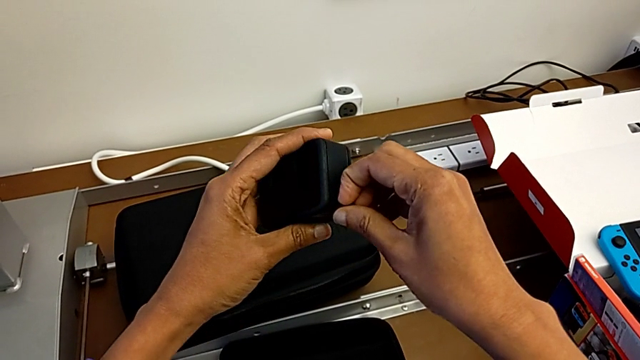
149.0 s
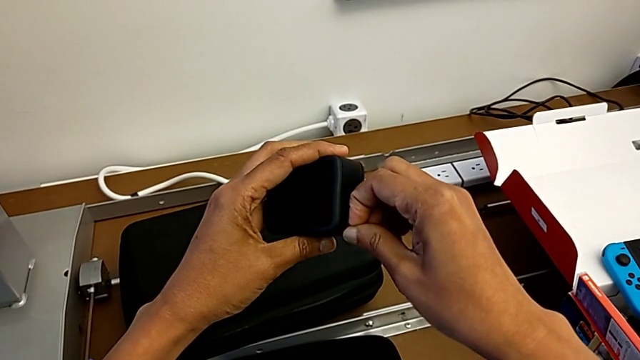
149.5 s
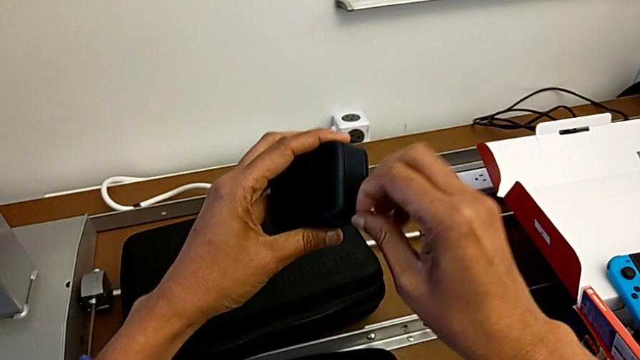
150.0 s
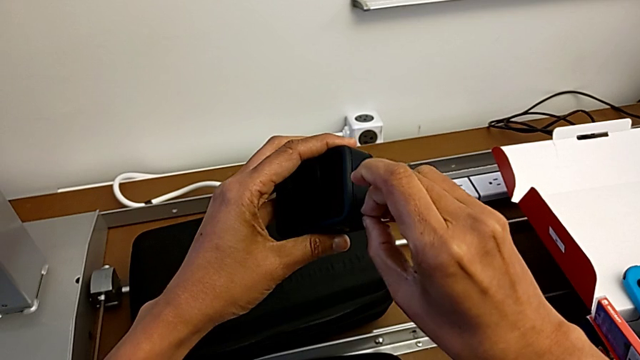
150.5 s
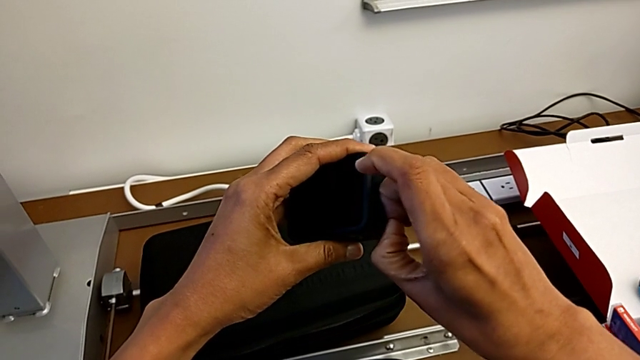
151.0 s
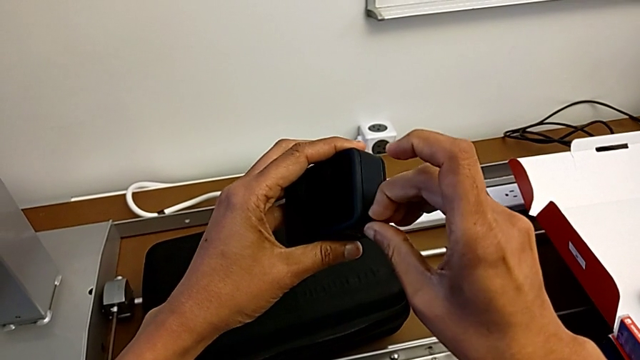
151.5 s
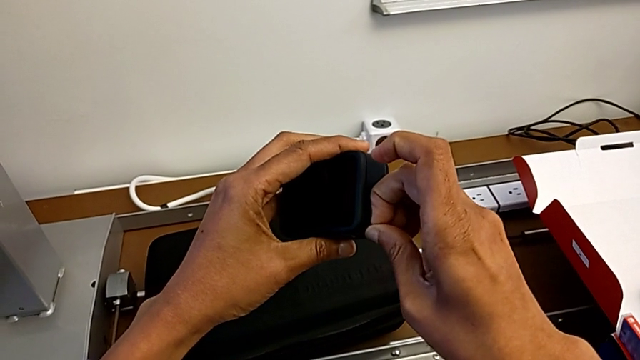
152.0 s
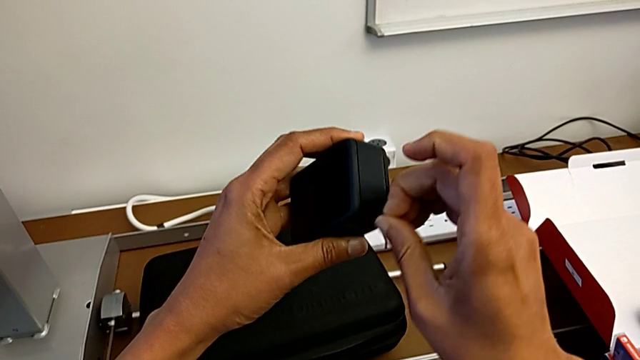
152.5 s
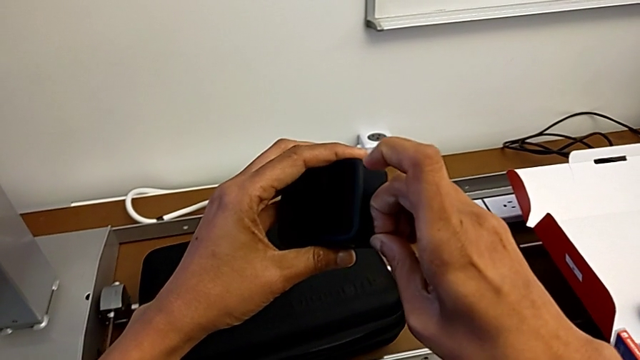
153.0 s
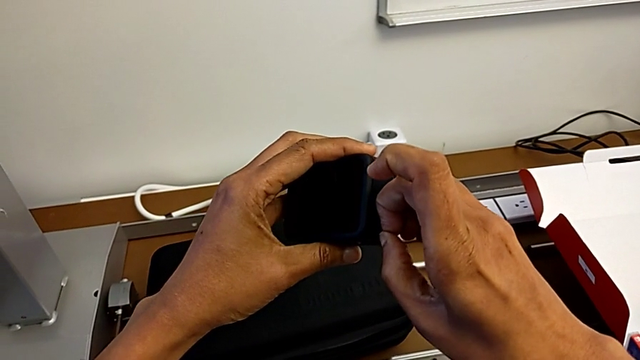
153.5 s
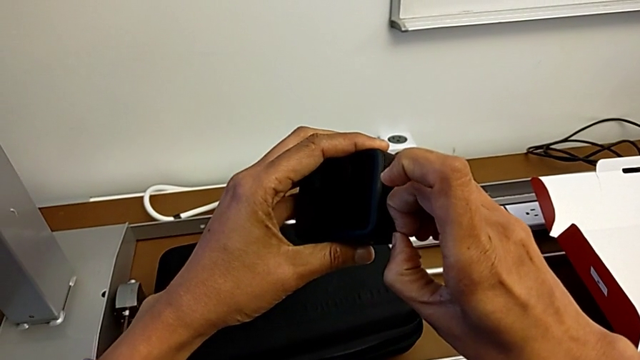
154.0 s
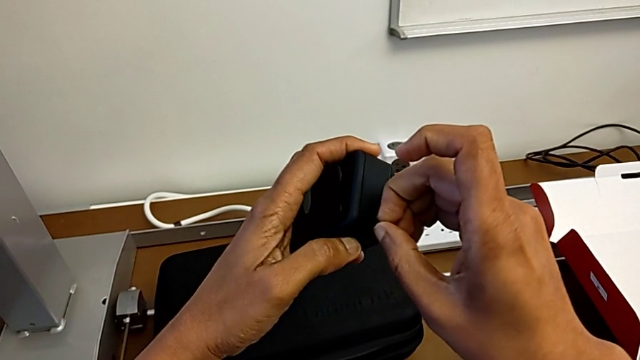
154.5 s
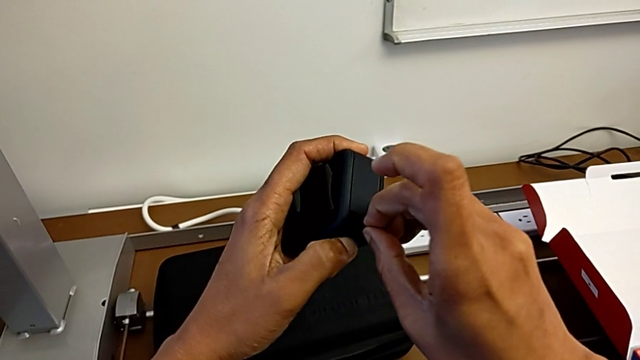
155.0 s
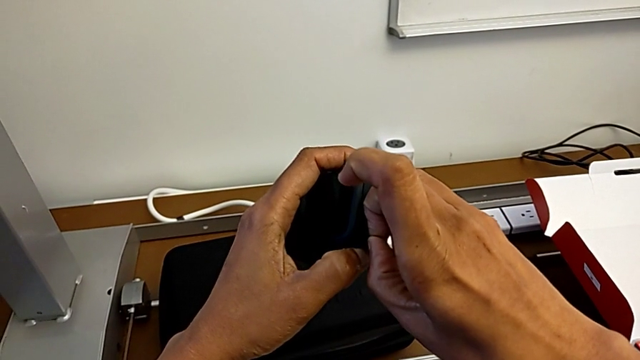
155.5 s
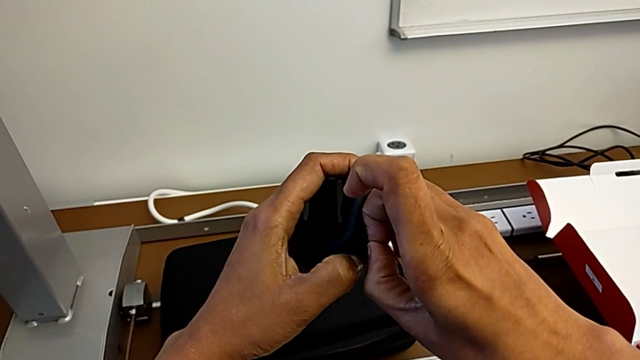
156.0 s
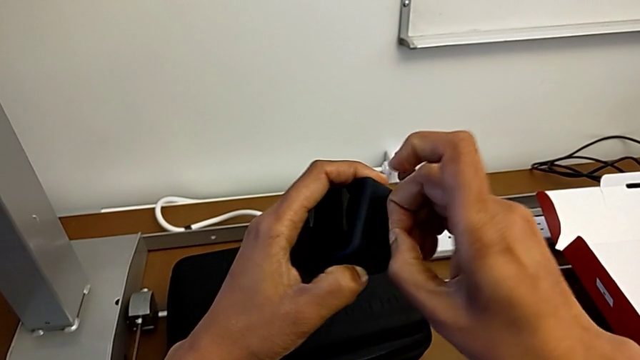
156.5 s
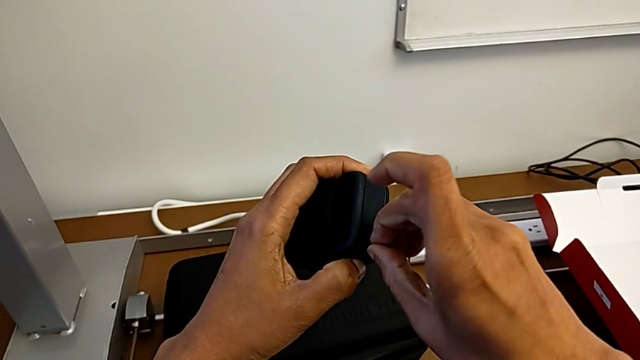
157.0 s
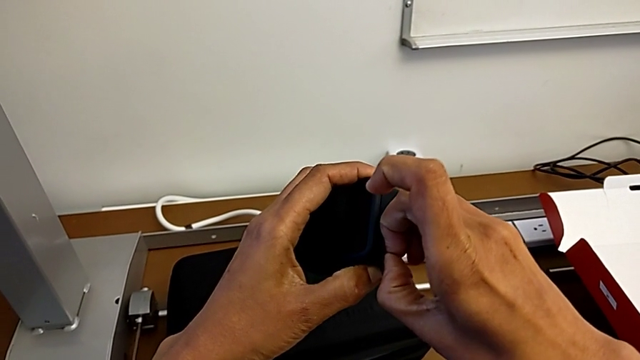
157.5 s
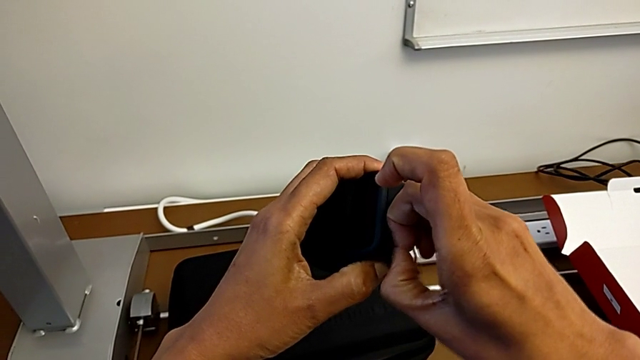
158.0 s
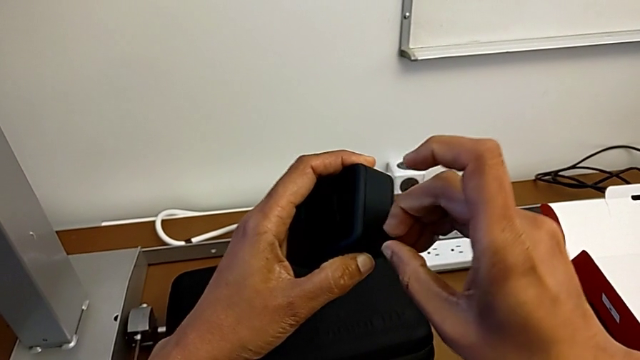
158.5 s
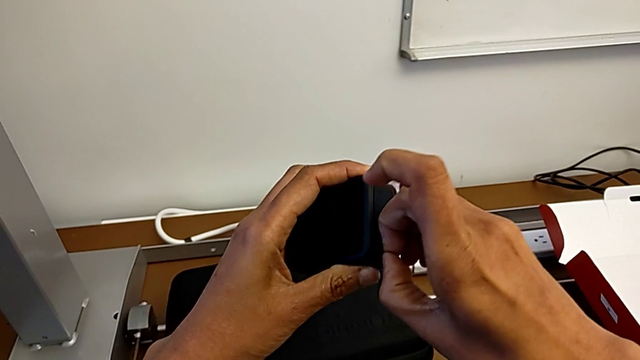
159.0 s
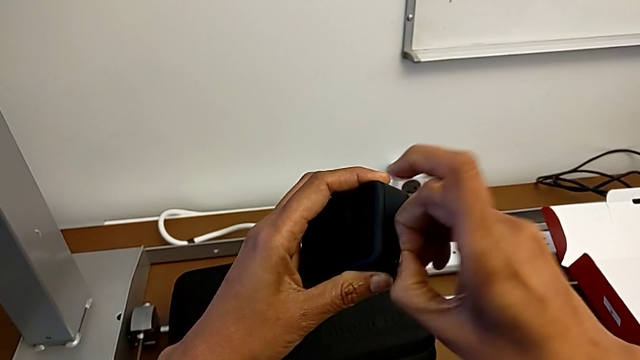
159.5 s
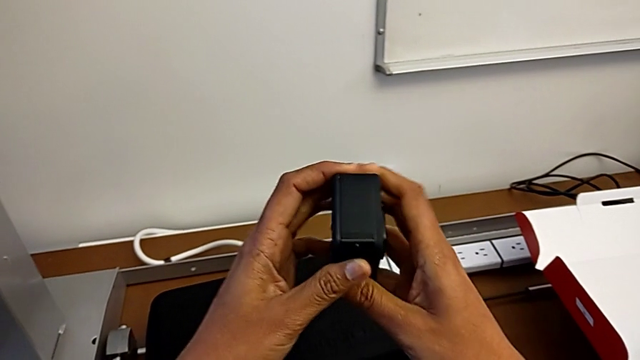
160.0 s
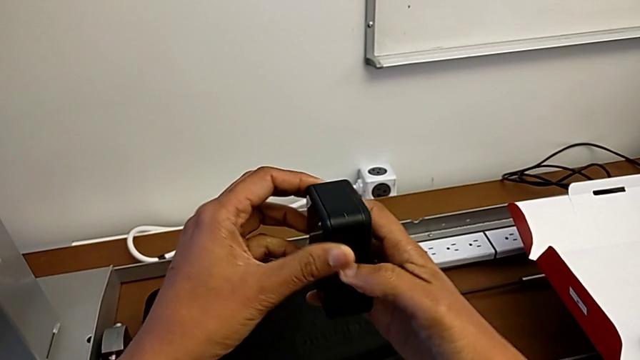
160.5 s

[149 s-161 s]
The camera wearer is changing the battery of the GoPro. They wrongly pull the battery door.

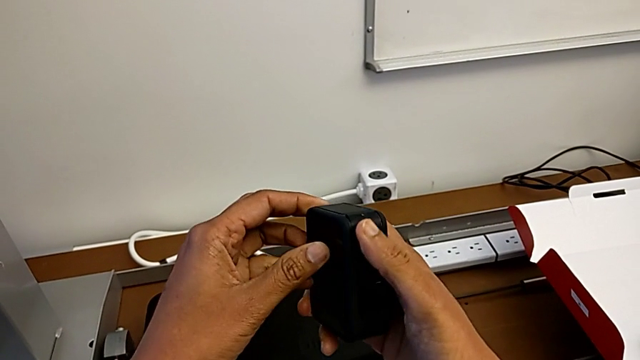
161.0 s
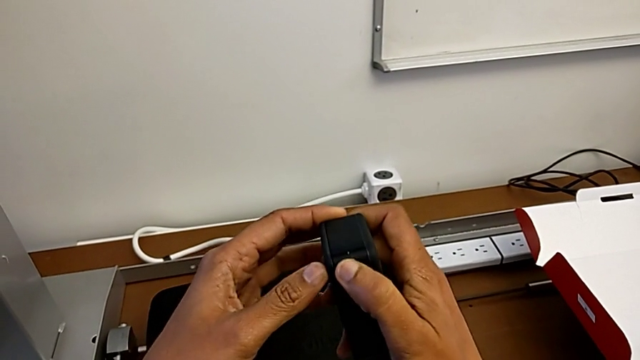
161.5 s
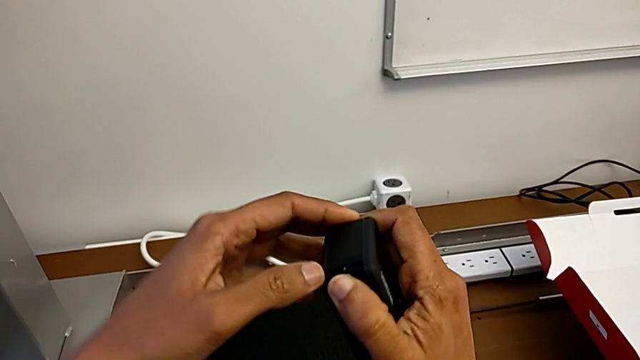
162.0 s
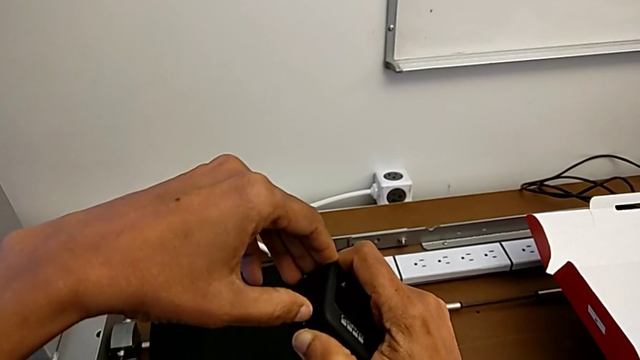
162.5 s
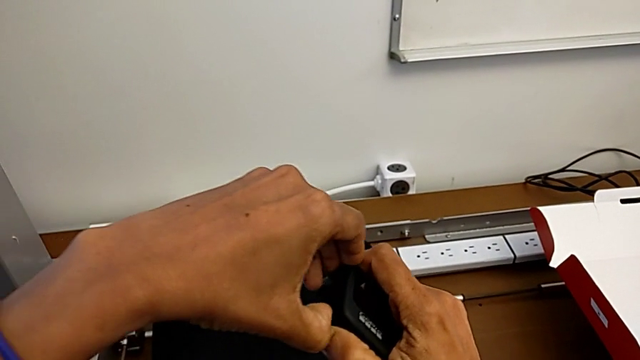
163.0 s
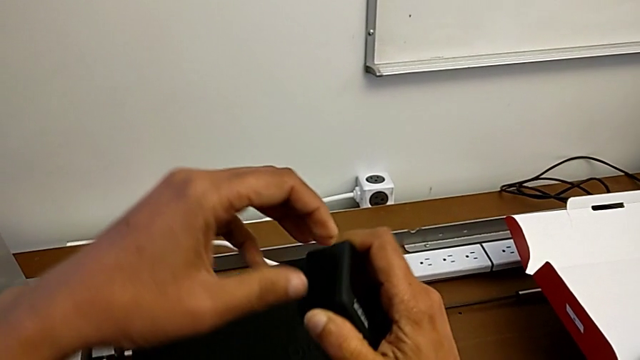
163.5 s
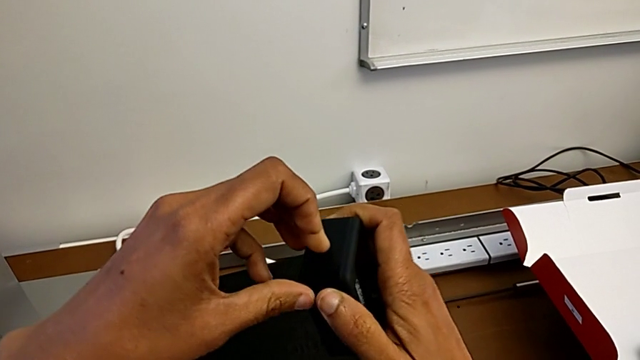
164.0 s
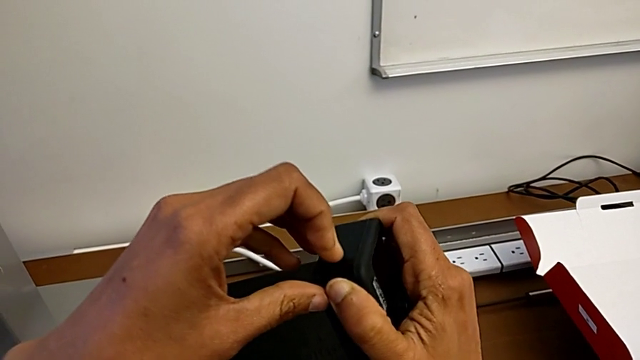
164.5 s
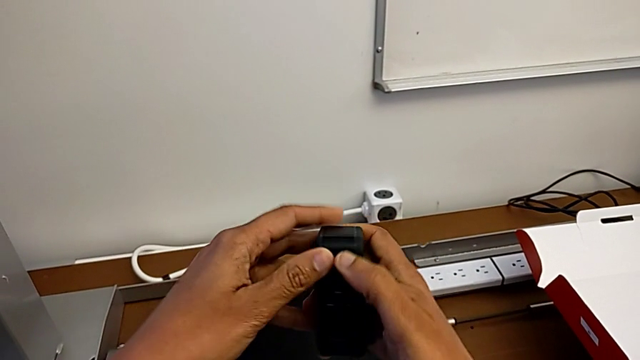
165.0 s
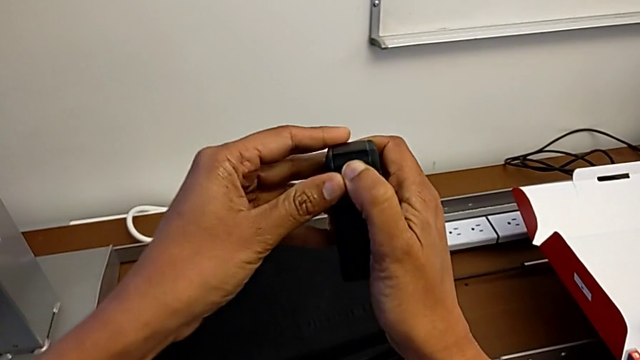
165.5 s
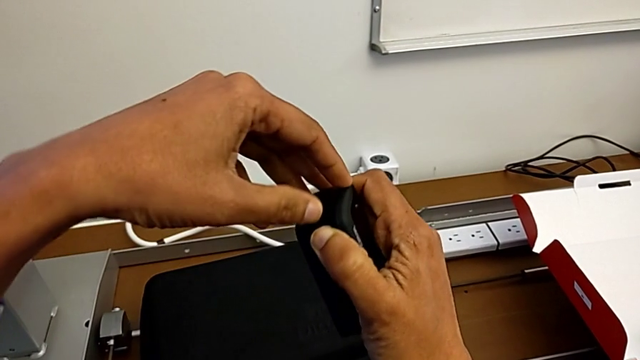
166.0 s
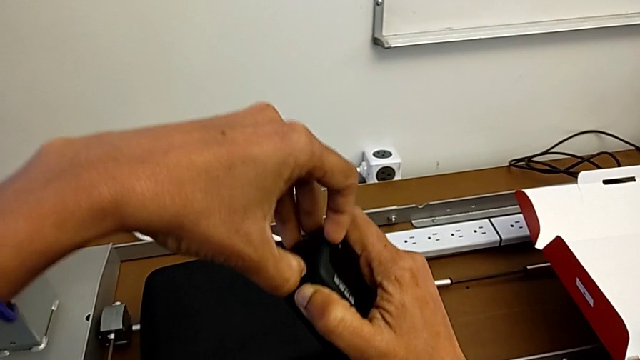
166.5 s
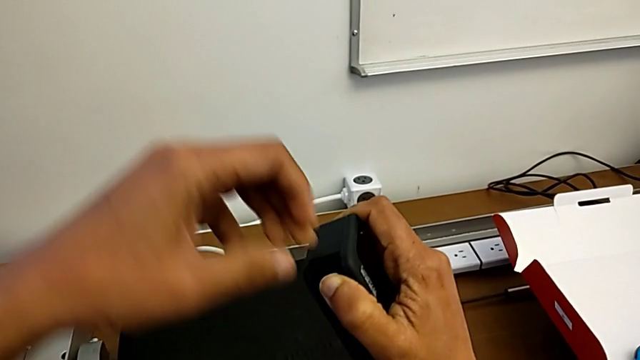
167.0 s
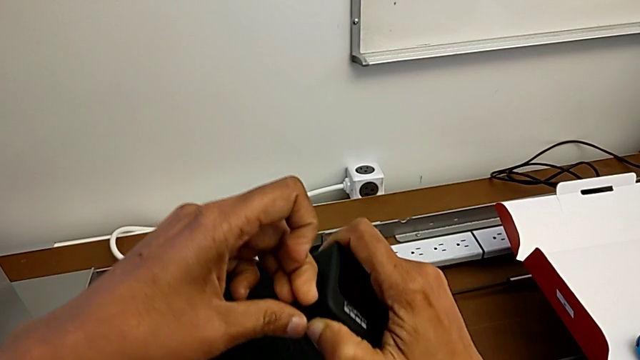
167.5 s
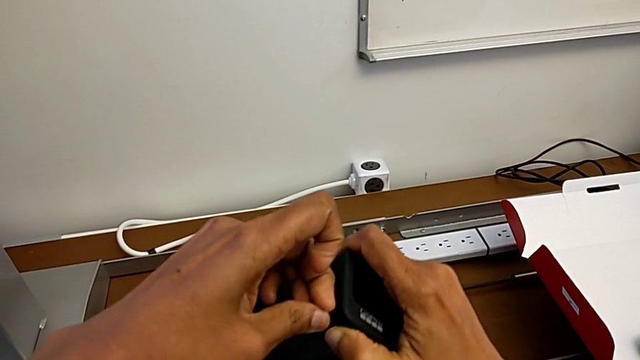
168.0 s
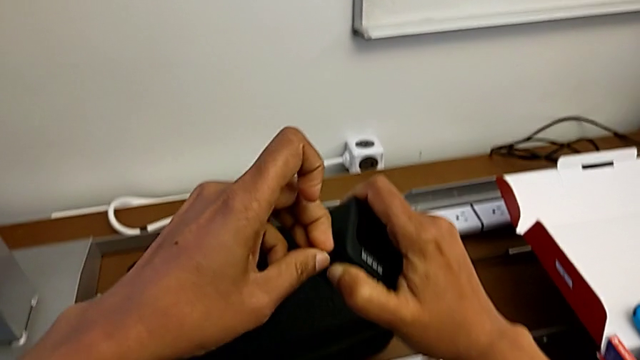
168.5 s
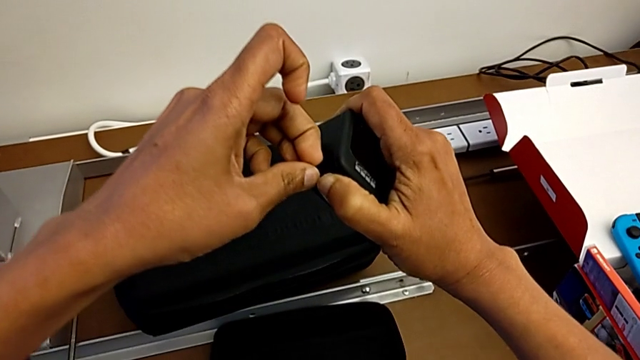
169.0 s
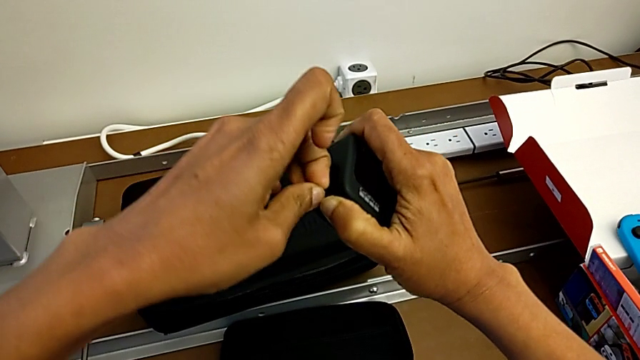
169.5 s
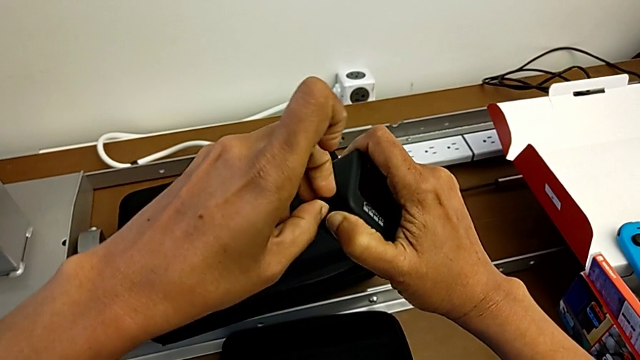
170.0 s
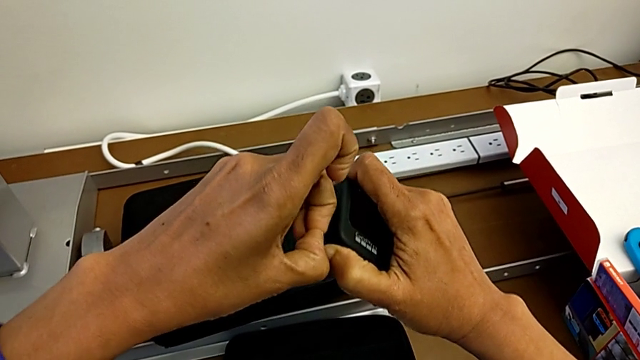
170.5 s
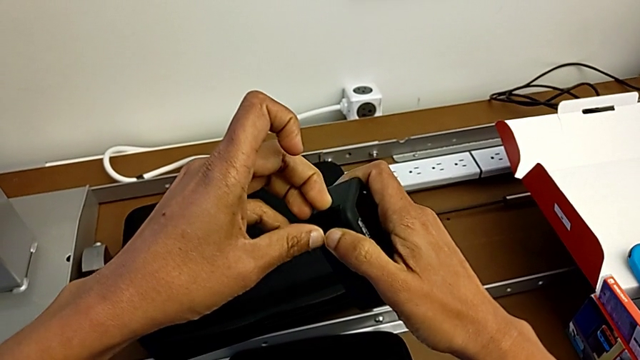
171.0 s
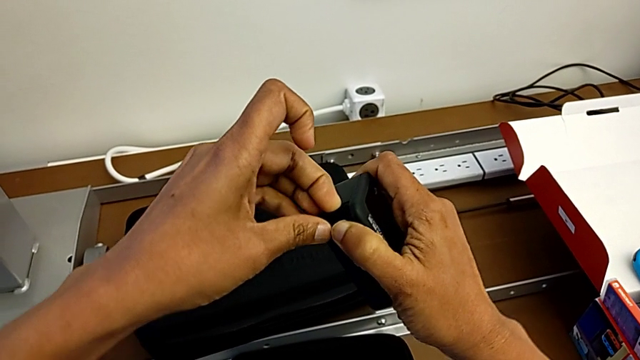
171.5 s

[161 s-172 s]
The camera wearer is changing the battery of the GoPro. They pull the battery door and begin to wrongly pull it.
